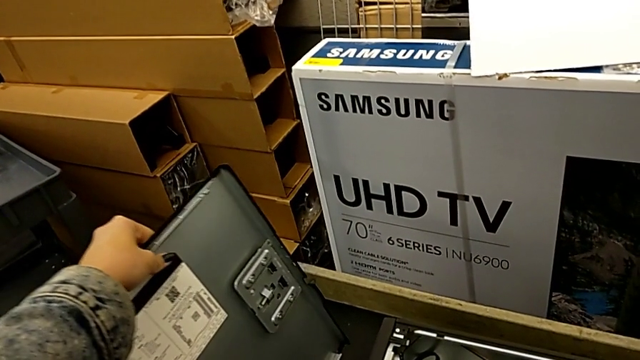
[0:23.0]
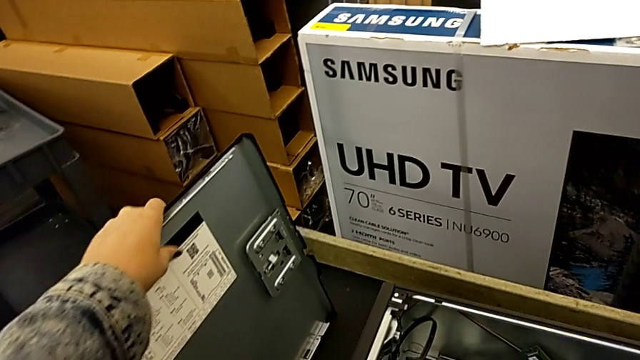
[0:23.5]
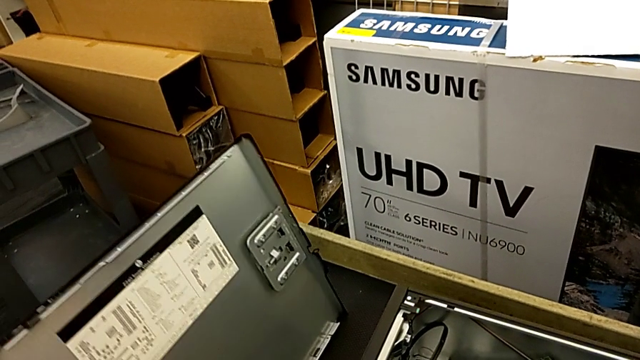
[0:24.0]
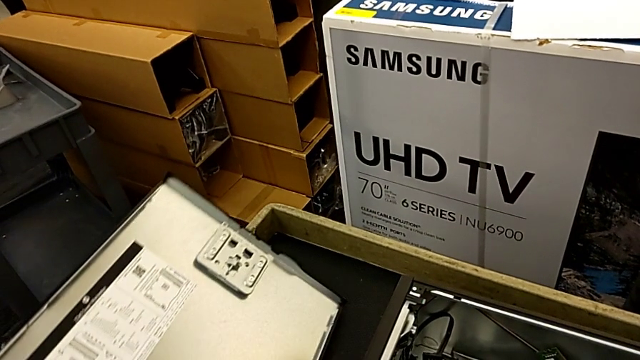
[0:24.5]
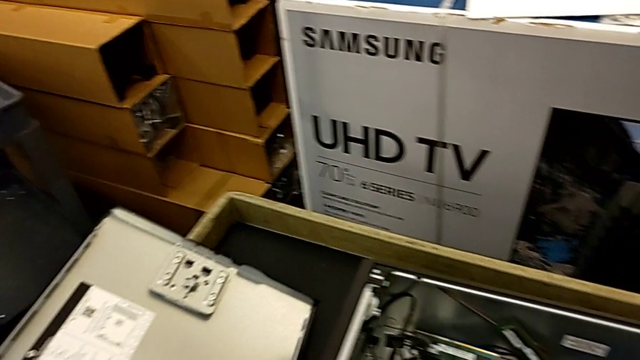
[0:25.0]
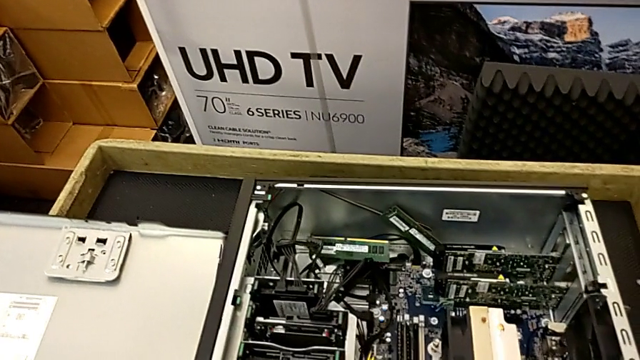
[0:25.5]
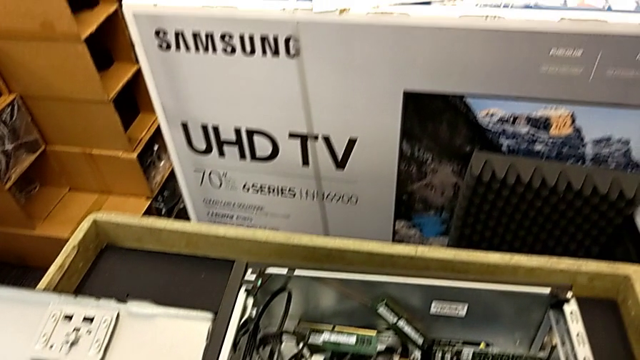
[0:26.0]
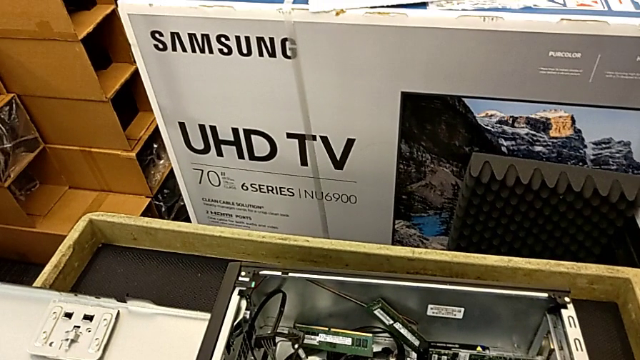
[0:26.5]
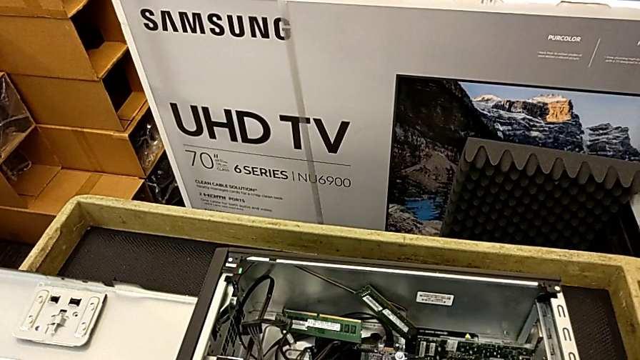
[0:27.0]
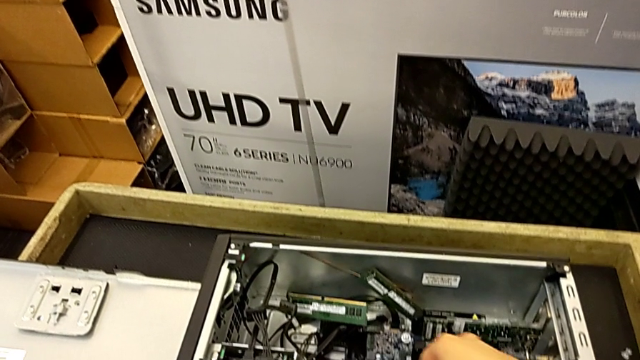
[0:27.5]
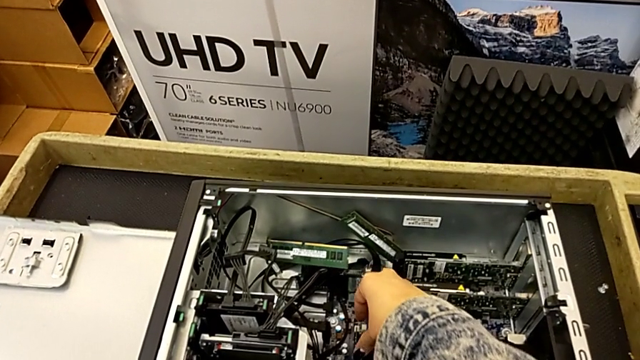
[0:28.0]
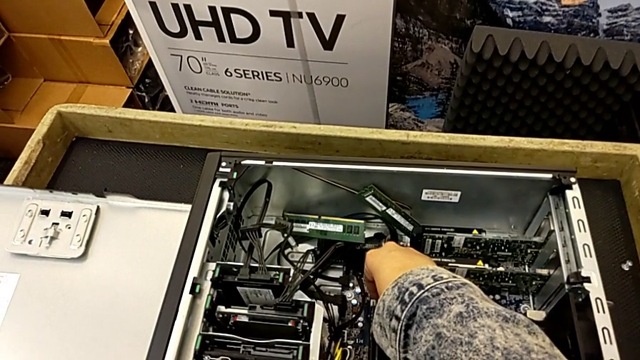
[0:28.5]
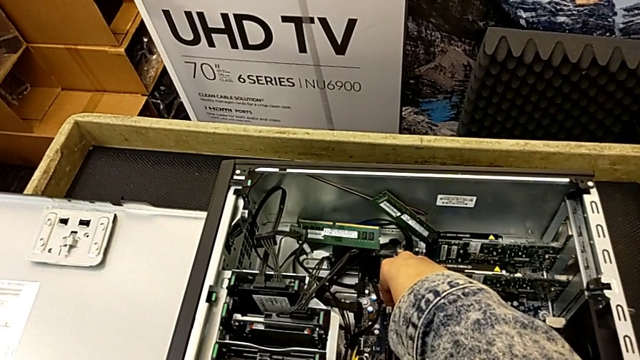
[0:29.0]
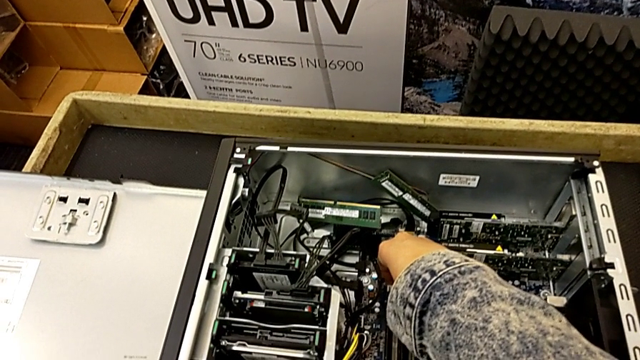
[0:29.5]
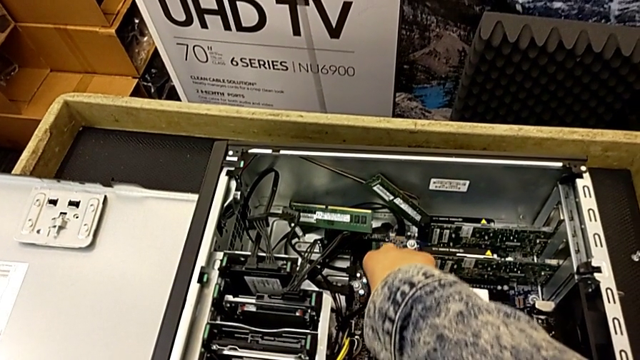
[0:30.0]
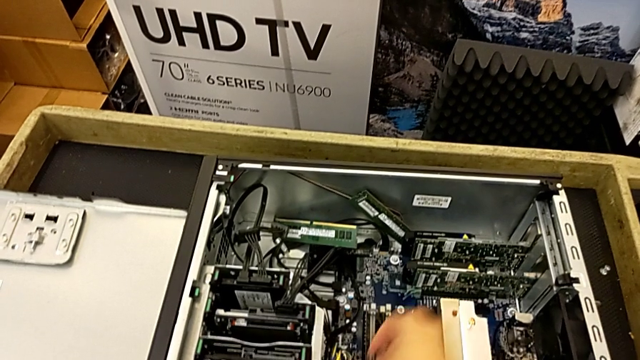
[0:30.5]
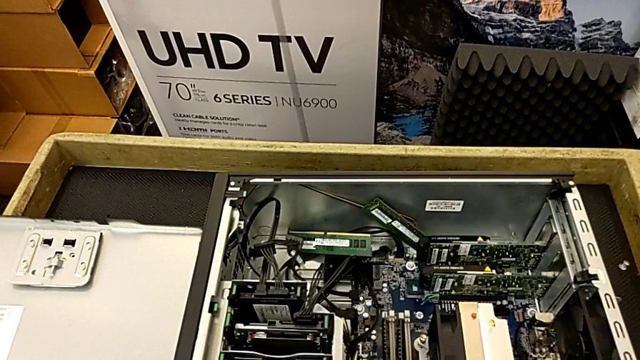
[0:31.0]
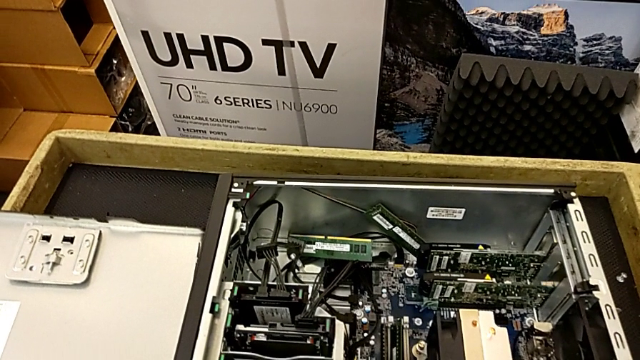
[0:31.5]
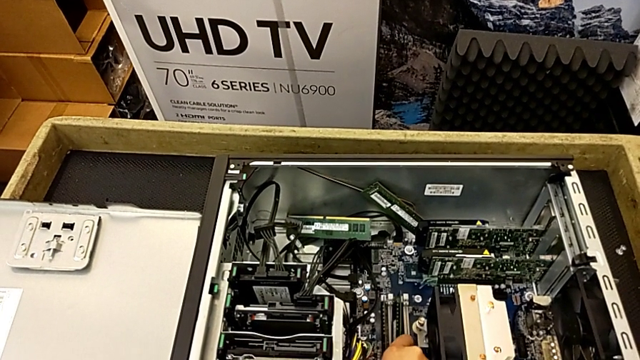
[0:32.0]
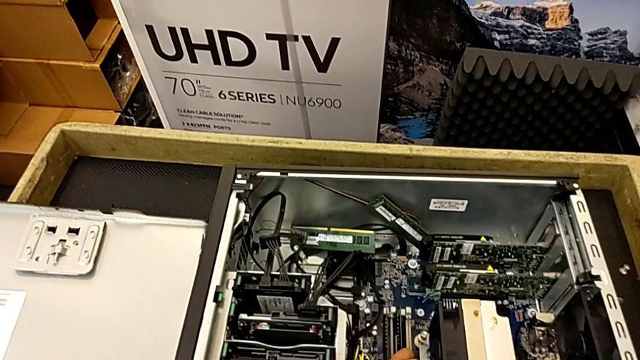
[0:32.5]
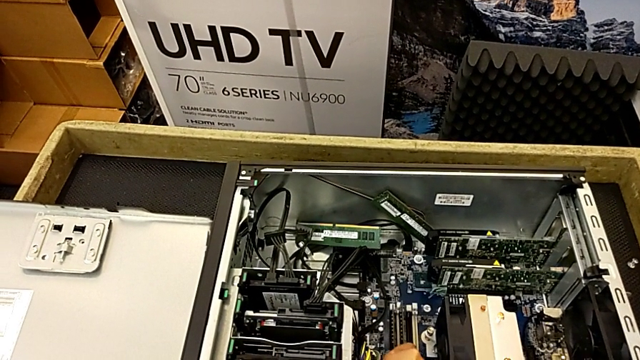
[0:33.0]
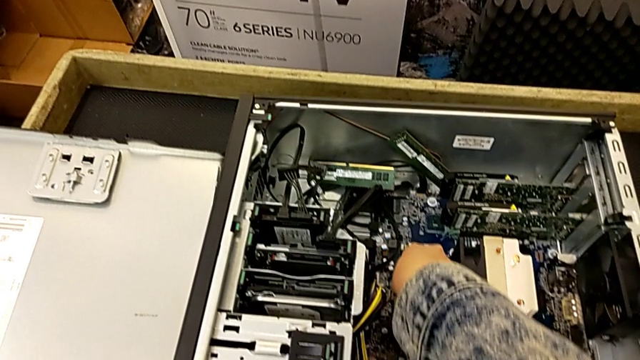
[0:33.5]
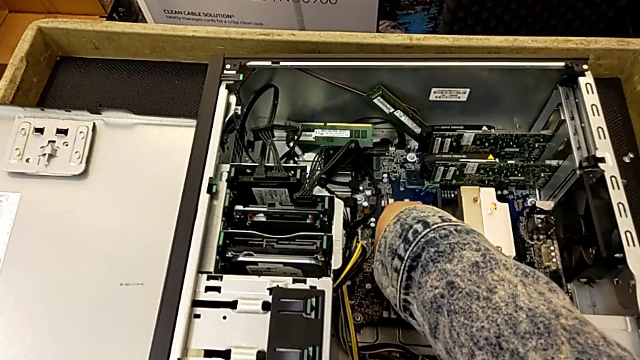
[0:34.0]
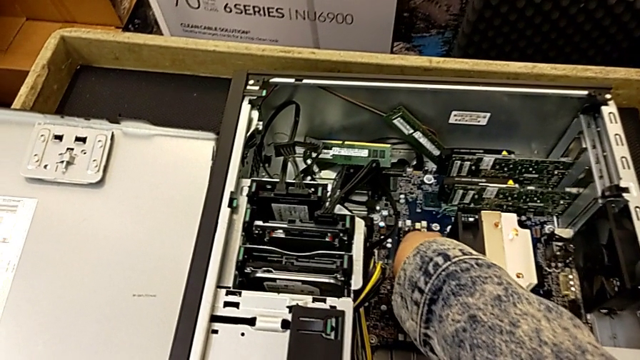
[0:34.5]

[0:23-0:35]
The camera wearer is inserting the RAM into the computer. They place the cover and touch the RAM.

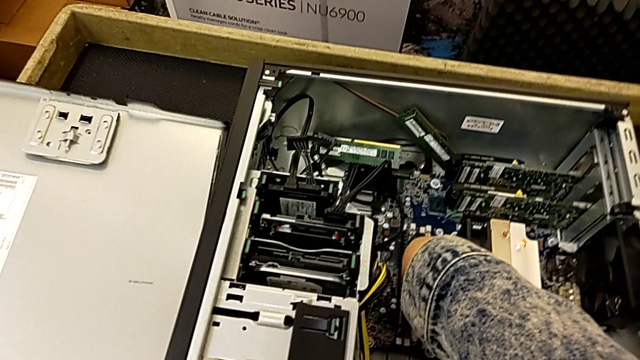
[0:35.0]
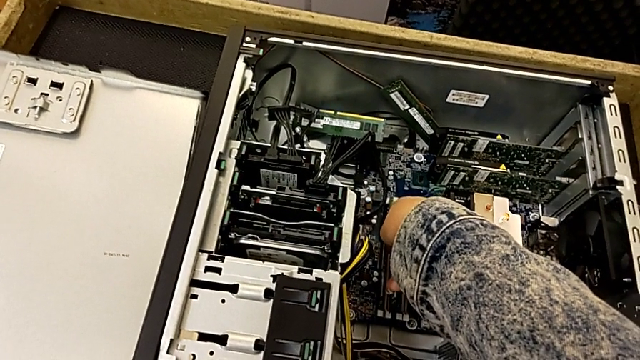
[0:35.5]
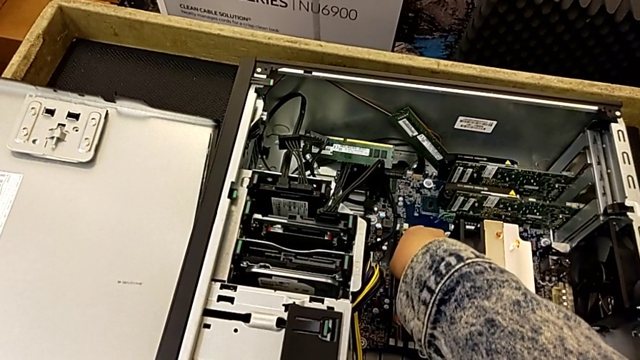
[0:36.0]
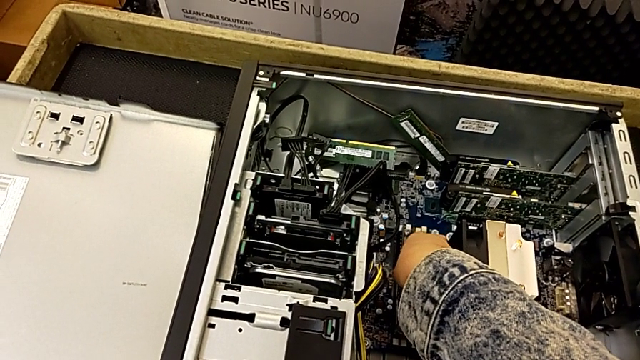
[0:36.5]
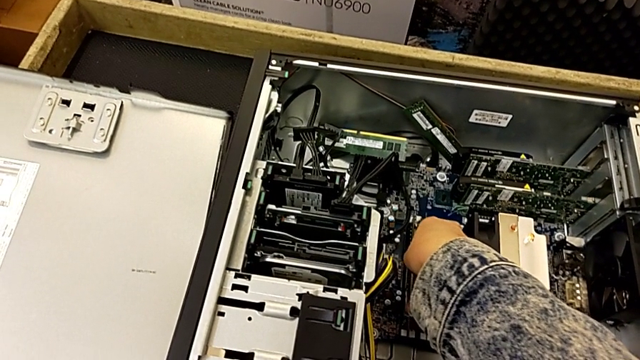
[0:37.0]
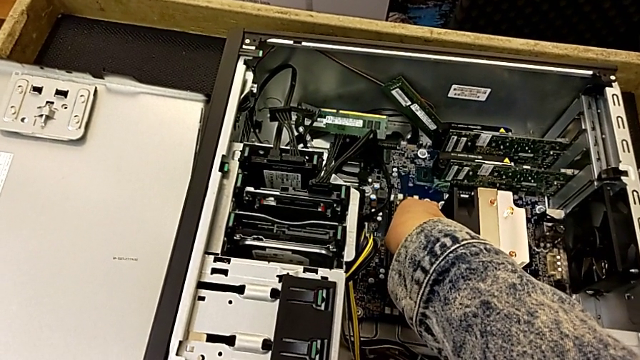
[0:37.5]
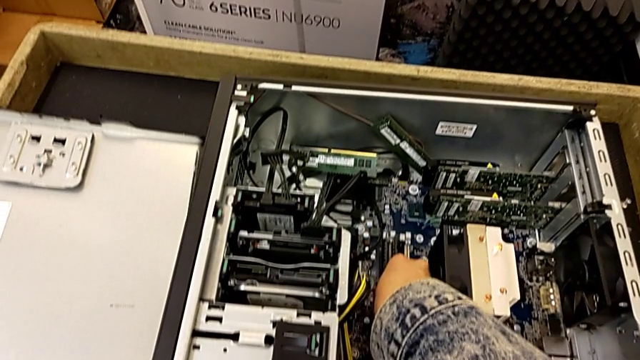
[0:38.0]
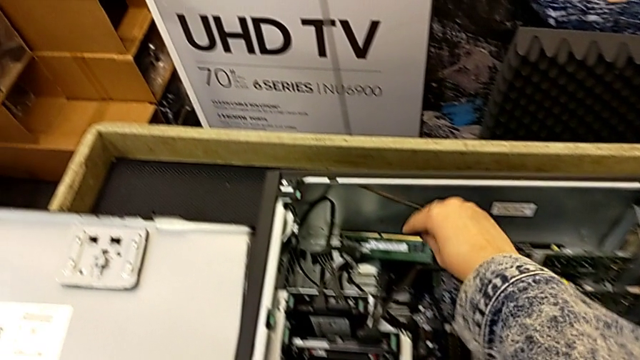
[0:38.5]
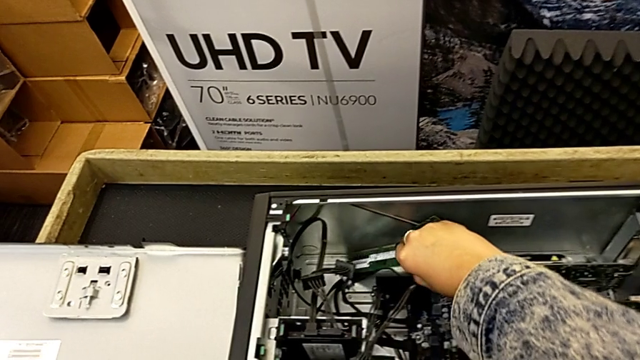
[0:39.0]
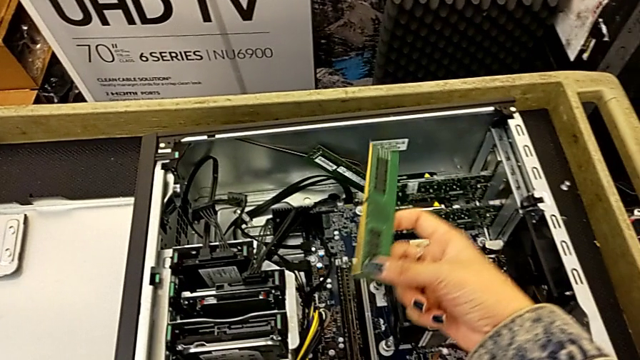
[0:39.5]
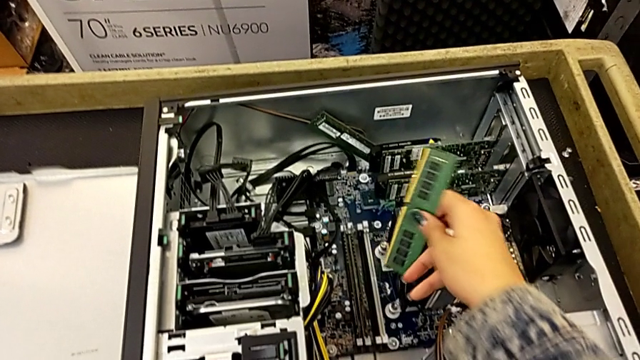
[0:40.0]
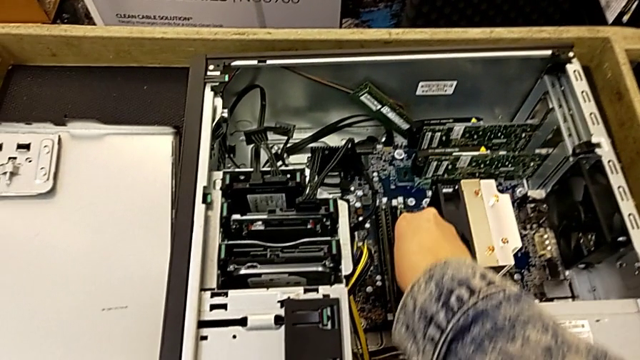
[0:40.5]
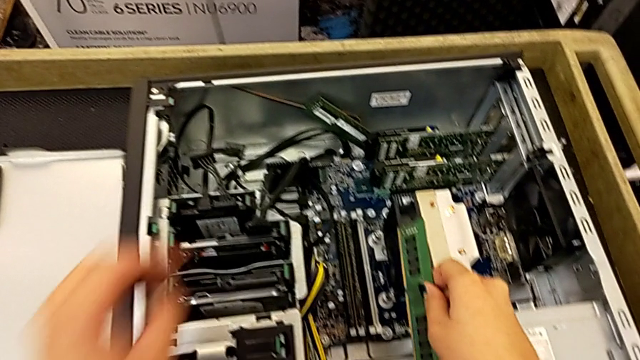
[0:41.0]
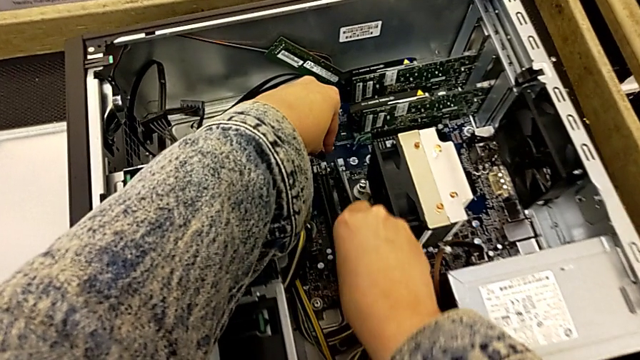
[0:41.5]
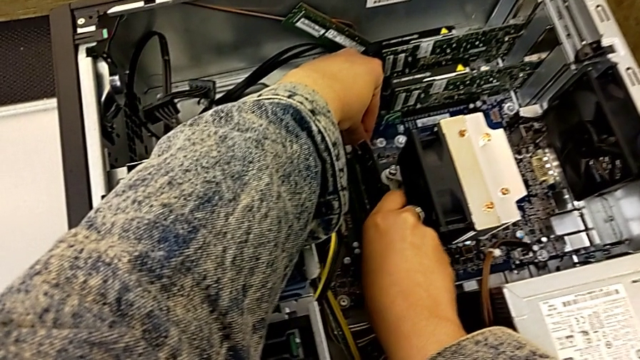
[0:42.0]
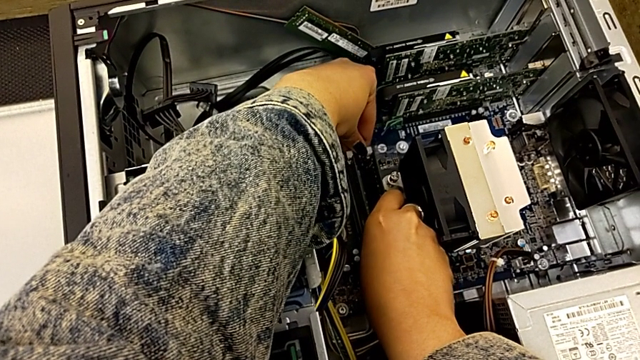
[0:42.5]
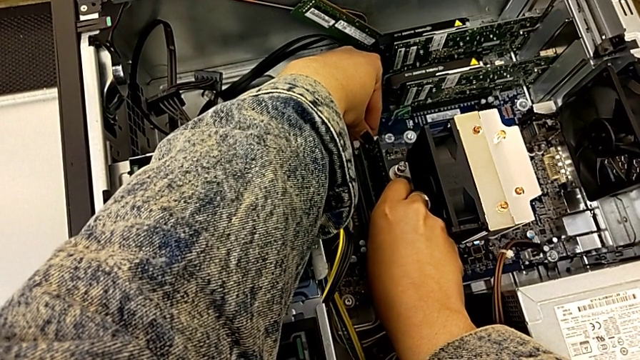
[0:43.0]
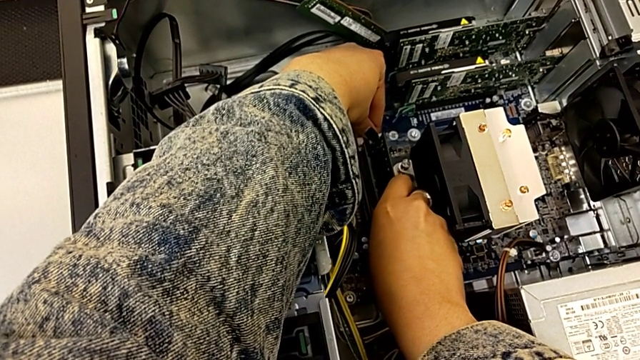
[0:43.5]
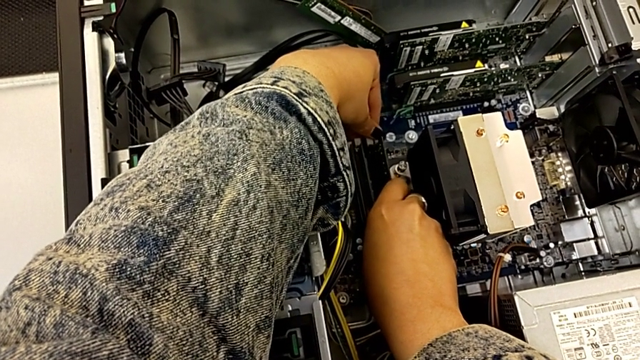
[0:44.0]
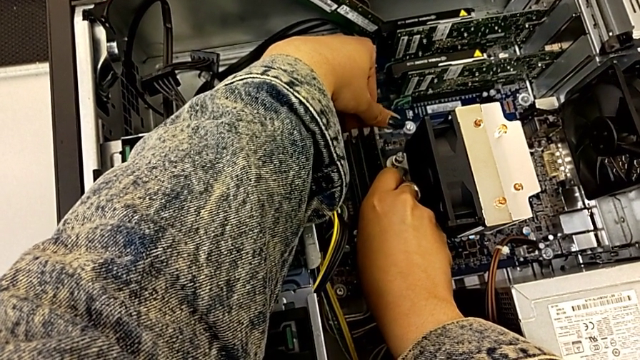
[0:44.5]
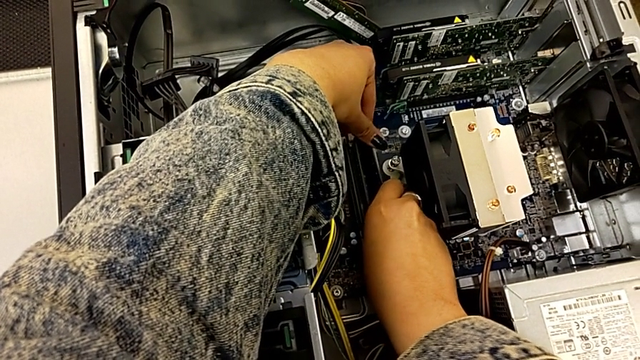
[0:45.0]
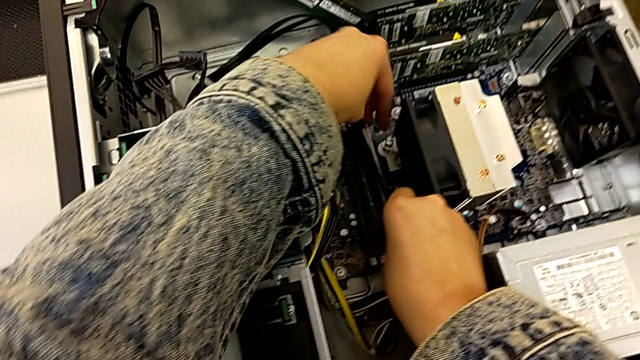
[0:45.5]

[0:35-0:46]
The camera wearer is inserting the RAM into the computer. They insert the RAM tab and begin to insert the first RAM.
